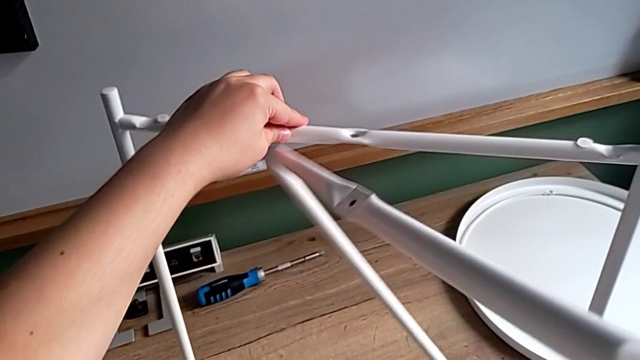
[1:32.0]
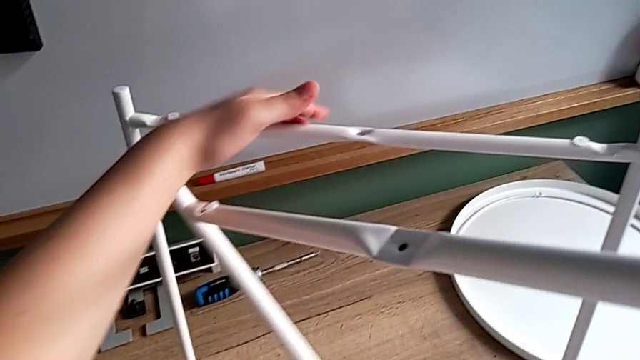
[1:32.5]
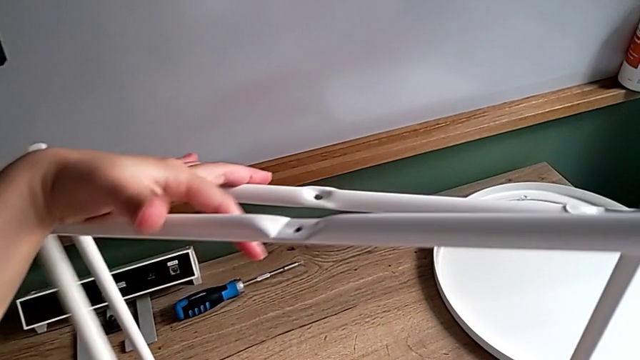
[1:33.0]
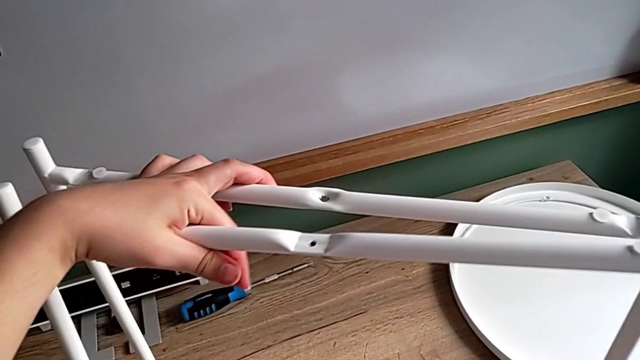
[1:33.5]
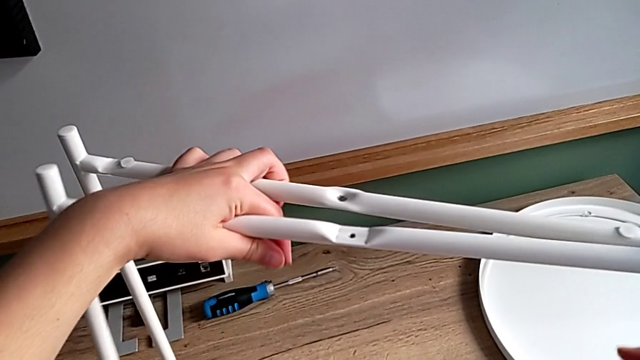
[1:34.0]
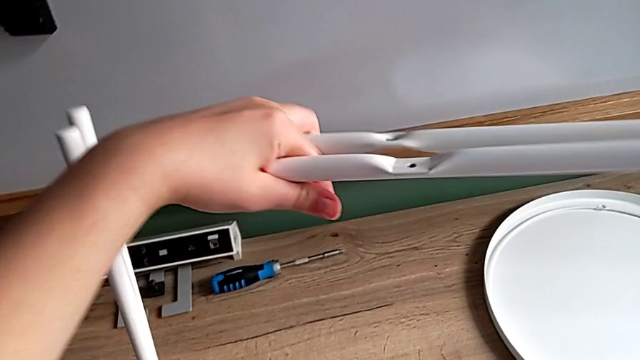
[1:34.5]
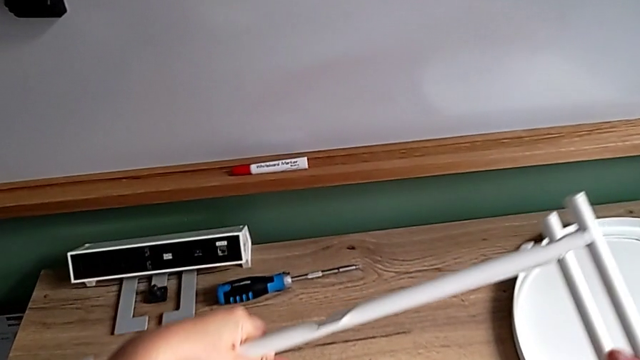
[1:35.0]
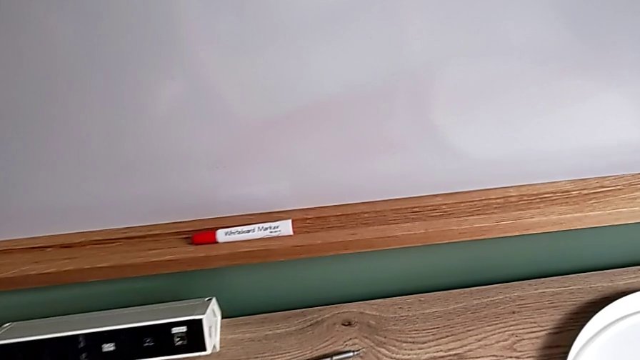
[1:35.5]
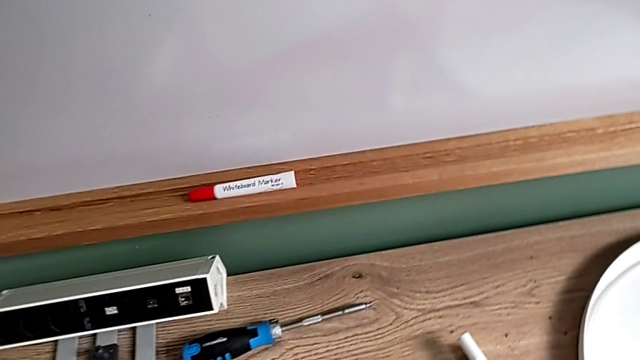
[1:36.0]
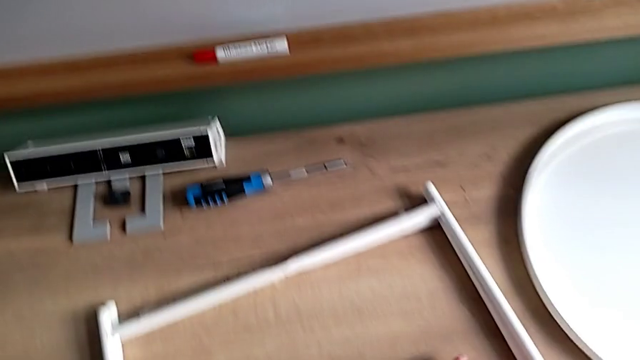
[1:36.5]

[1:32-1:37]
The camera wearer is disassembling the table legs. They align the leg and place it.
